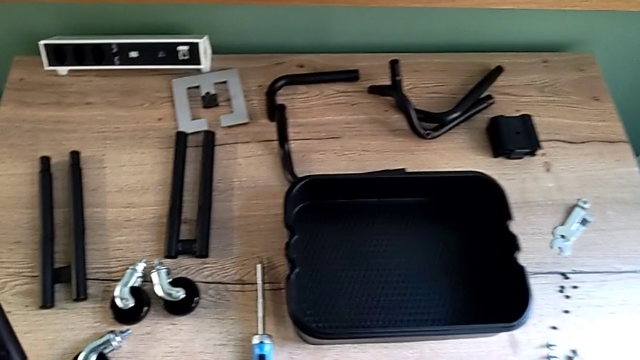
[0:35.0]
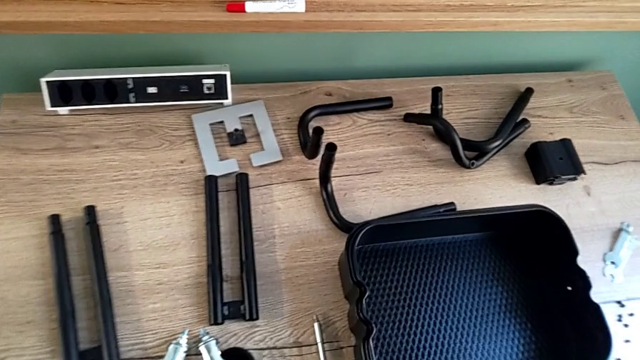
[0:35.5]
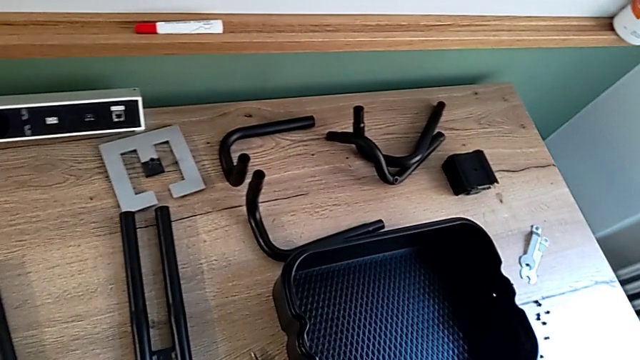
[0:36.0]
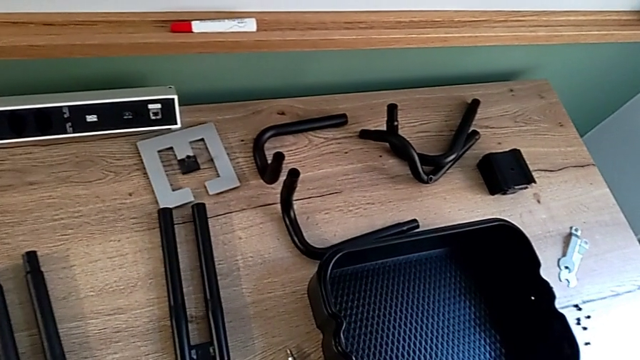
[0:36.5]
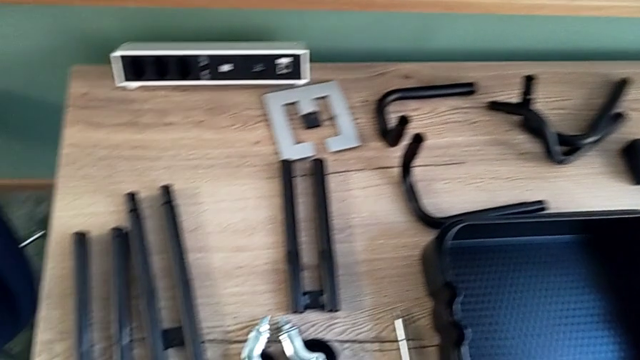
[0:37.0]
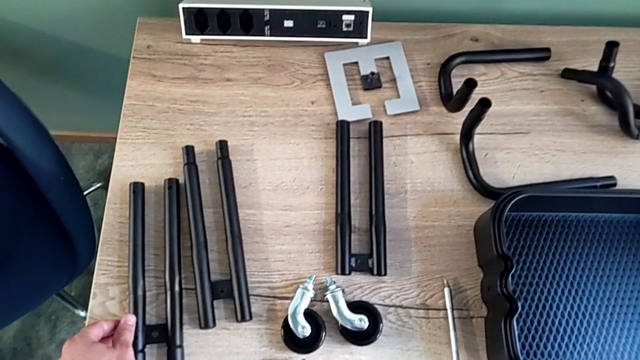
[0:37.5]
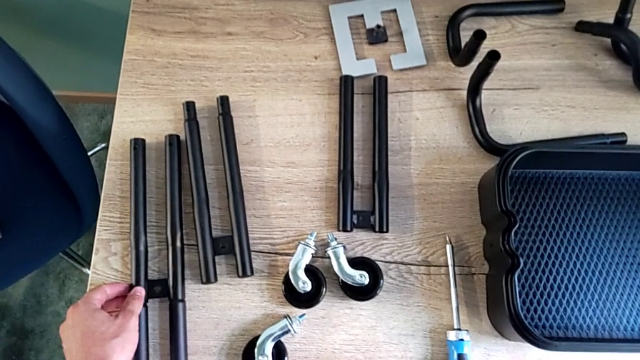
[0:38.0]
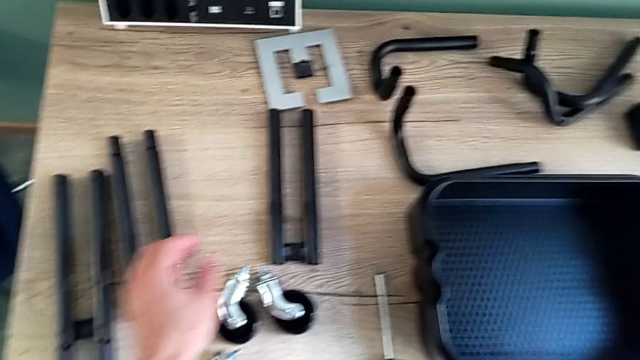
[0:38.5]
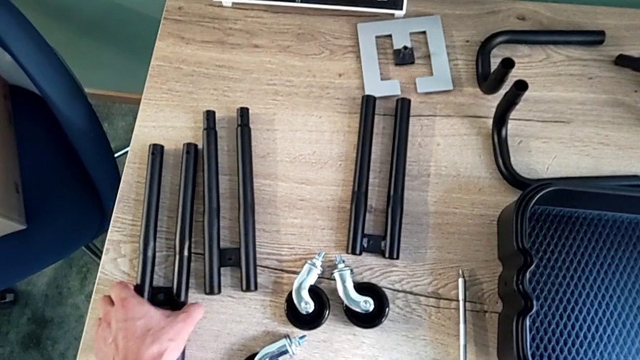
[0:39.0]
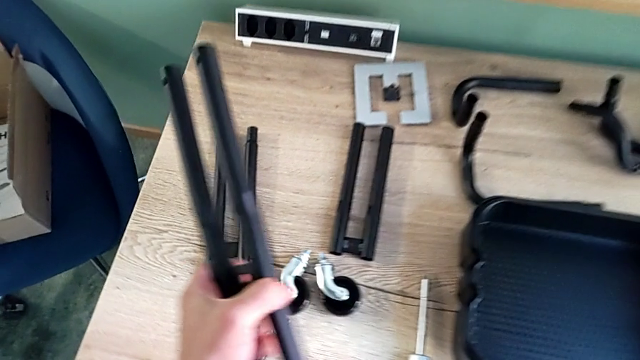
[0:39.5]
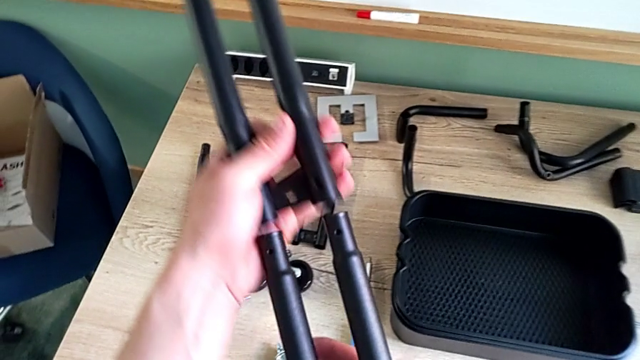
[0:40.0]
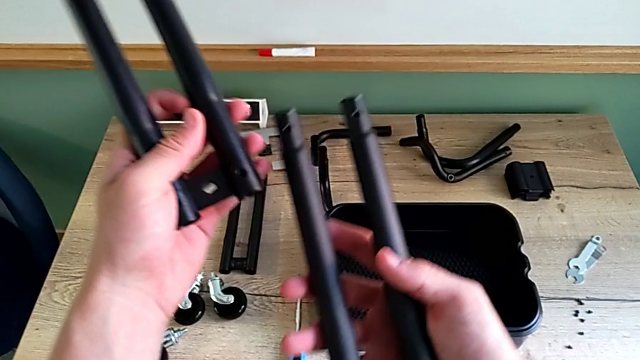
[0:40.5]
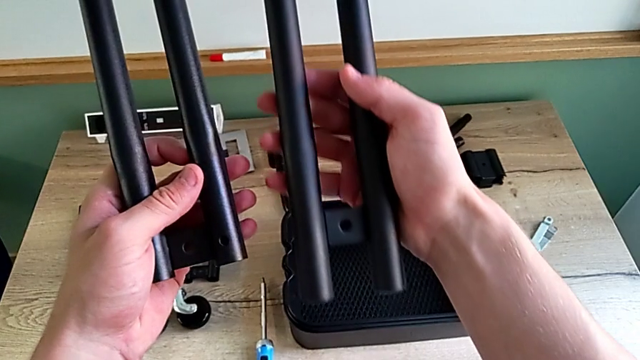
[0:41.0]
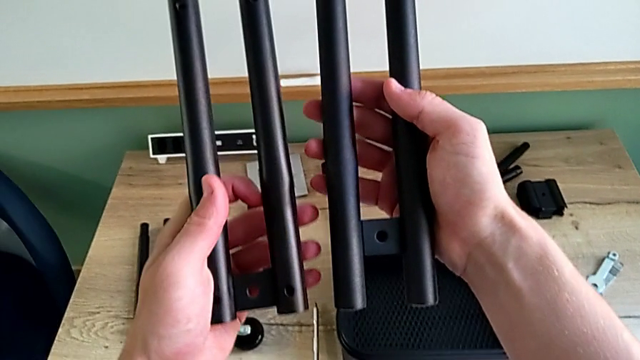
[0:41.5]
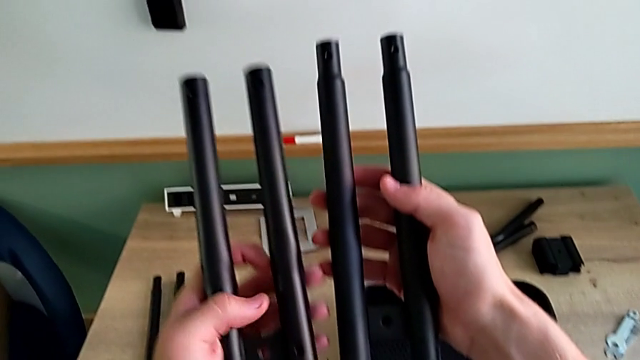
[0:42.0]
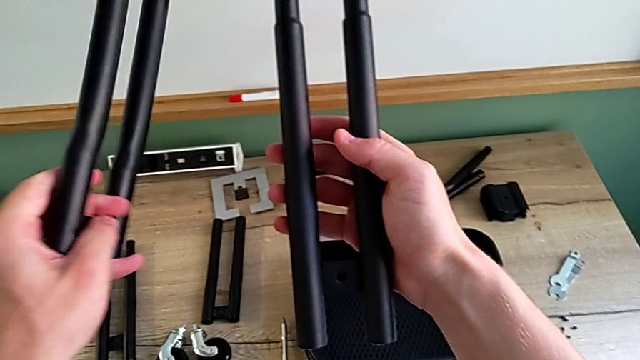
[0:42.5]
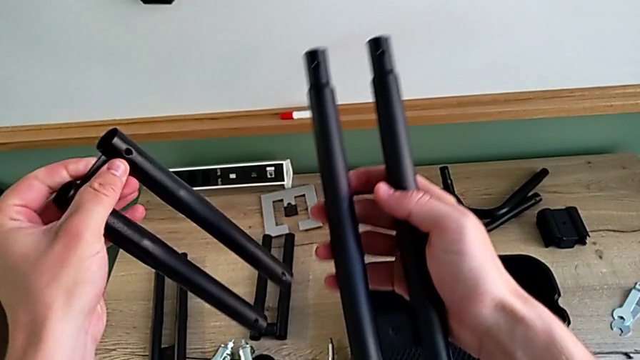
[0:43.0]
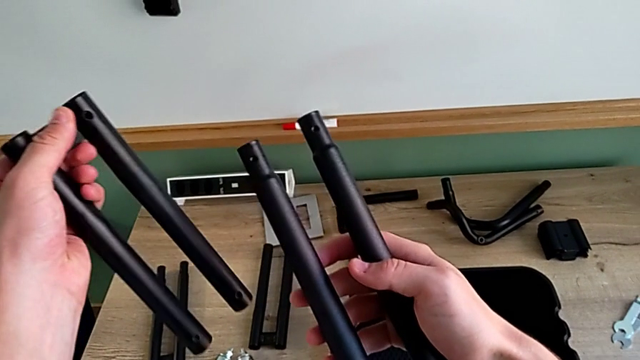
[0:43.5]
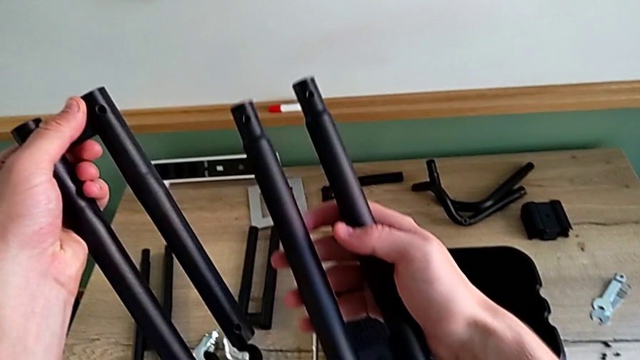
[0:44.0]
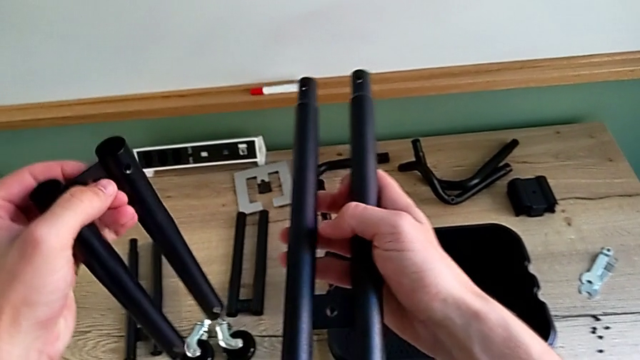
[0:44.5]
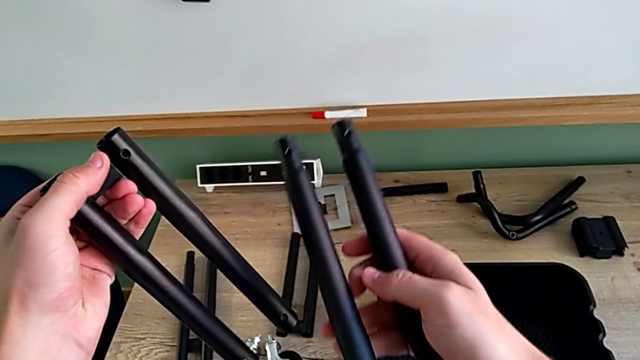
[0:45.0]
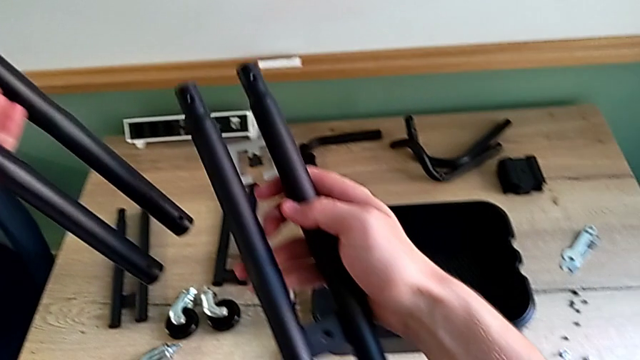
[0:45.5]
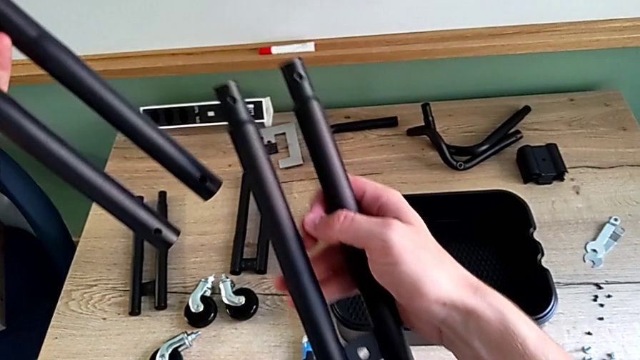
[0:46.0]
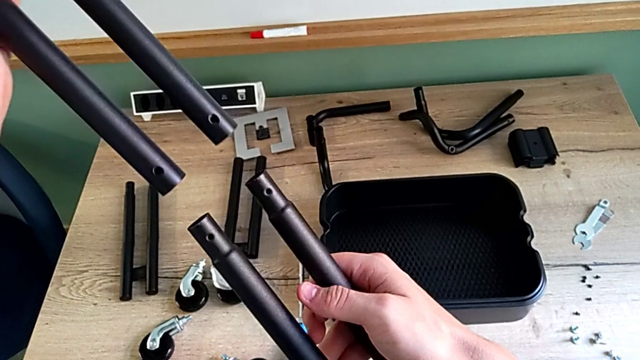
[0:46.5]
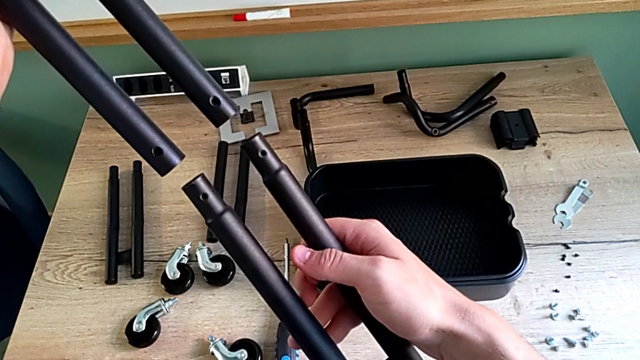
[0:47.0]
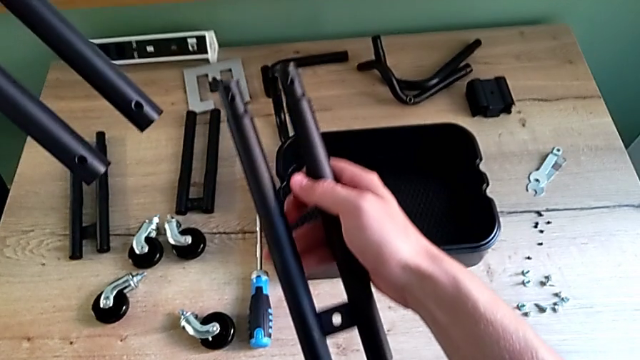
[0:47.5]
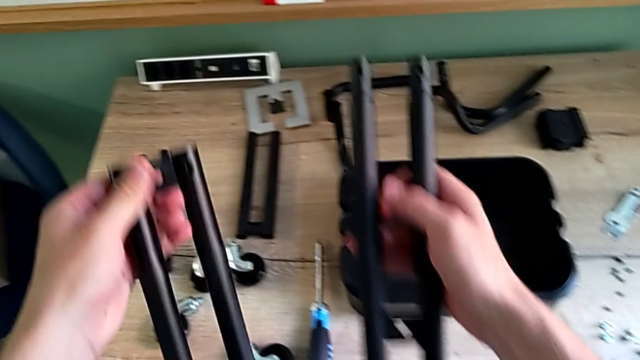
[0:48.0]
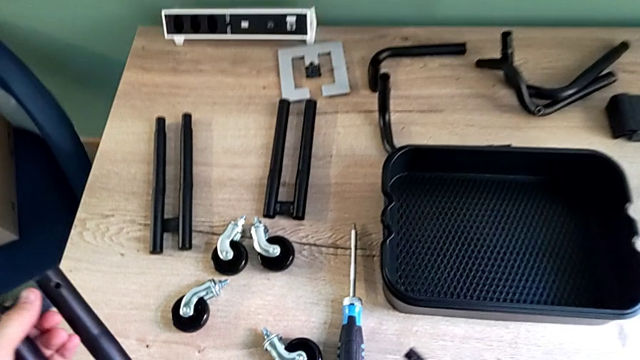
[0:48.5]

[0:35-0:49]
The camera wearer is assembling the first two bars. They wrongly place the leg, grab the leg, wrongly disassemble it and inspect the leg.

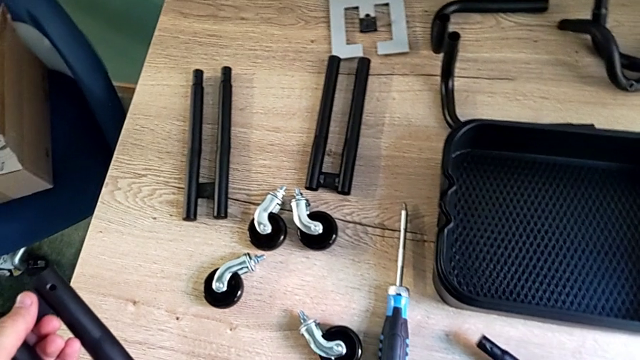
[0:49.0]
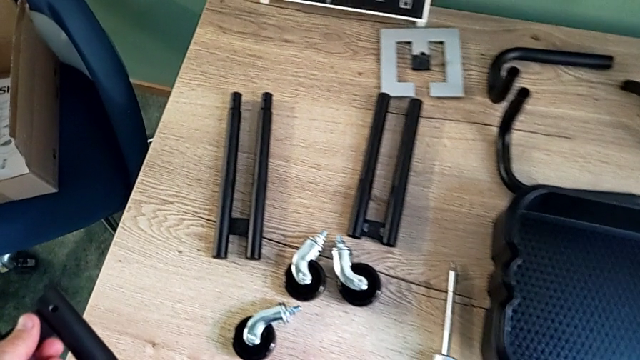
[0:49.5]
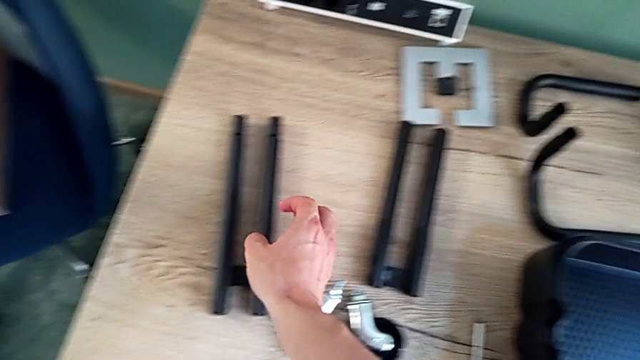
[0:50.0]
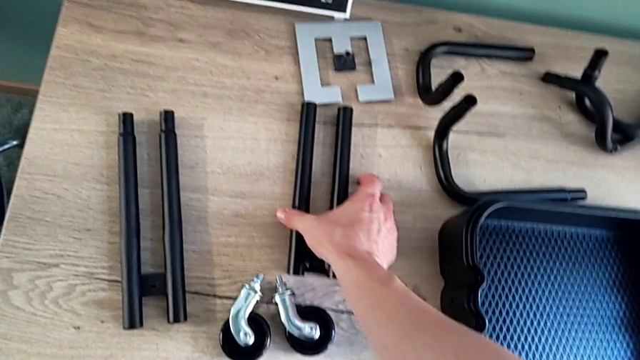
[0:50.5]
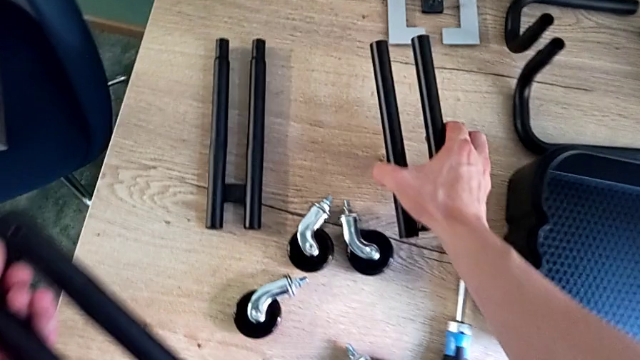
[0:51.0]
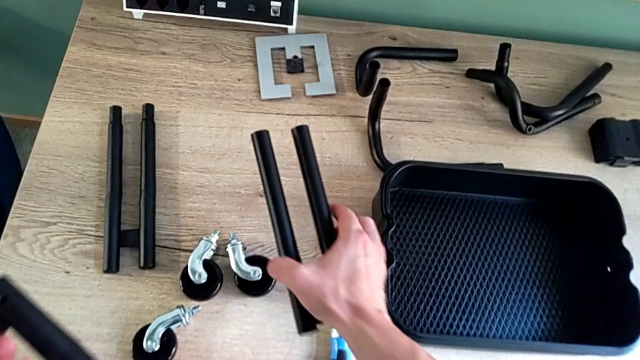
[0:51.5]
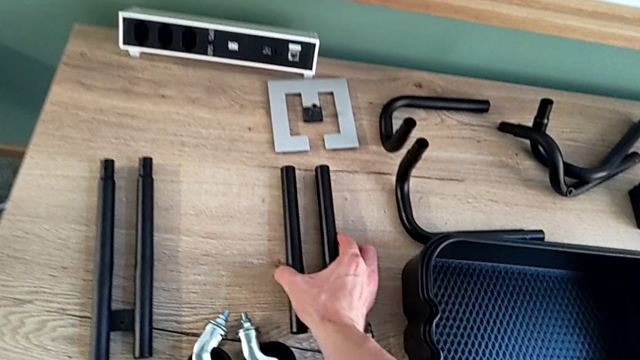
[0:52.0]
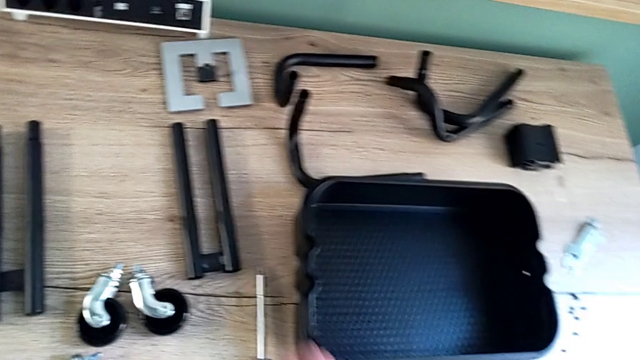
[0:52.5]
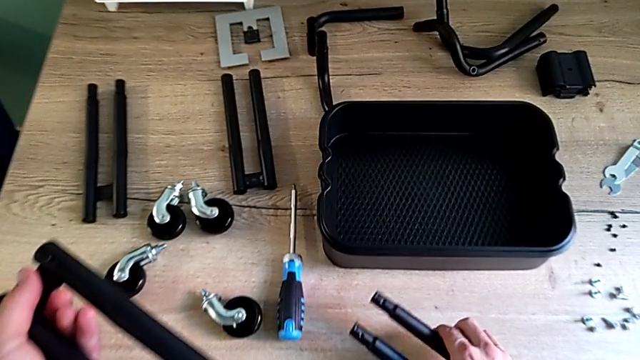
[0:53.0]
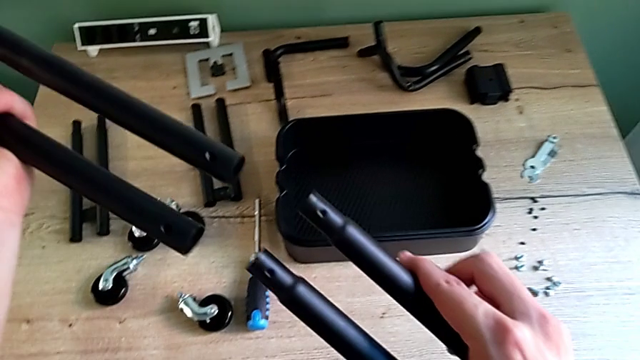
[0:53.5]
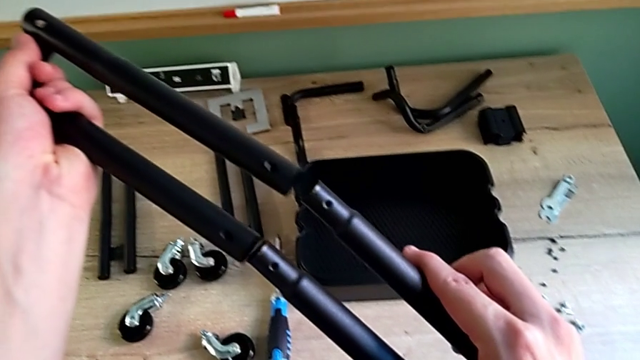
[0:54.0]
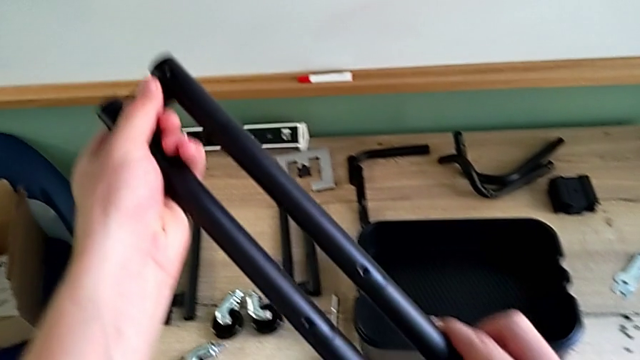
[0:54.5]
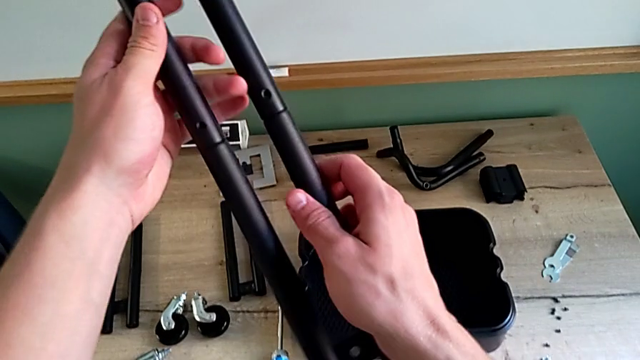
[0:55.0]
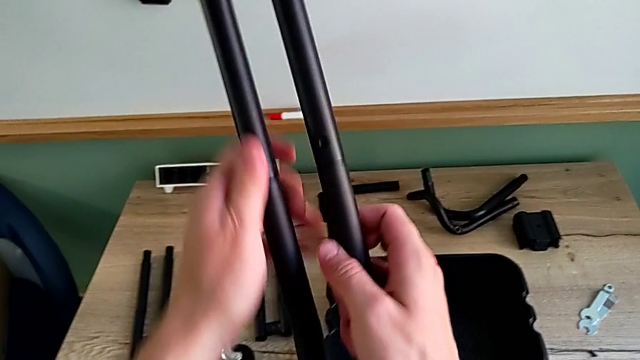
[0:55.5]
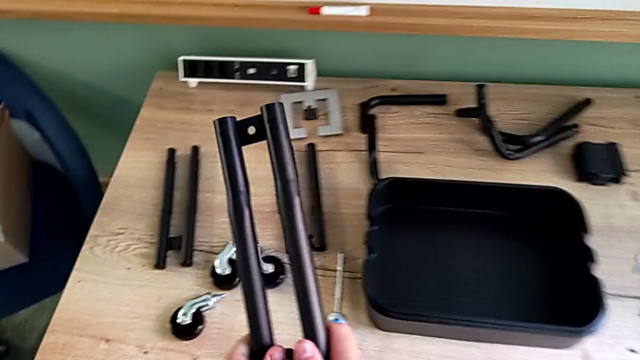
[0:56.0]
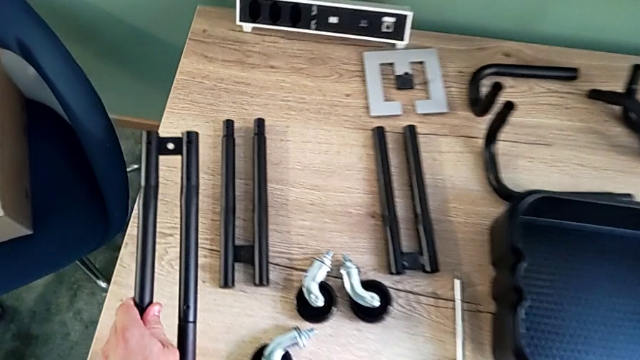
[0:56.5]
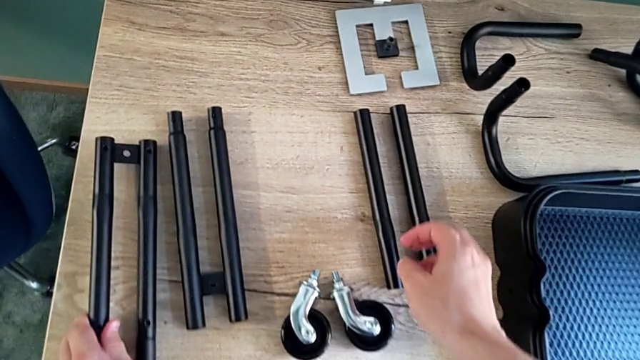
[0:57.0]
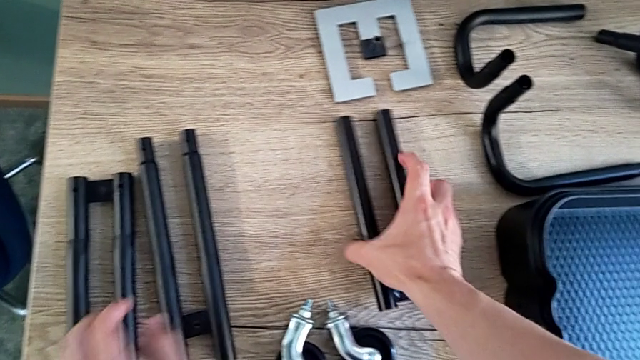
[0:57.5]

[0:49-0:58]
The camera wearer is assembling the first two bars. They wrongly place the leg, lift it, place it, assemble the leg and place the leg.
